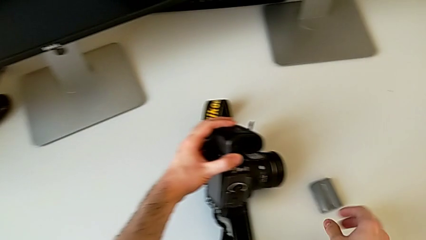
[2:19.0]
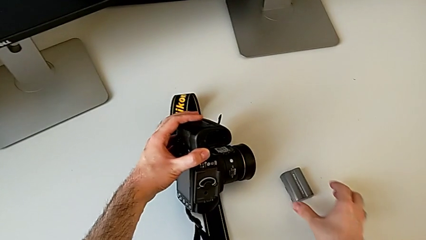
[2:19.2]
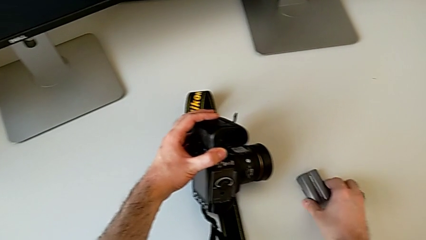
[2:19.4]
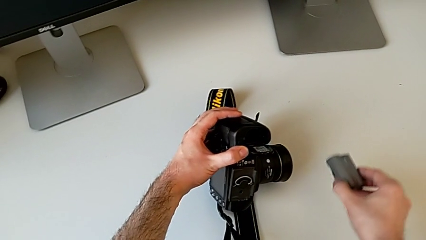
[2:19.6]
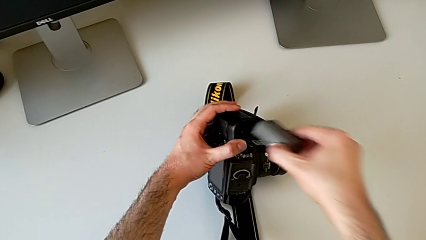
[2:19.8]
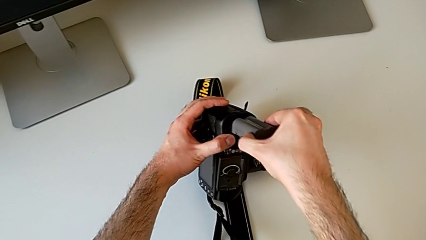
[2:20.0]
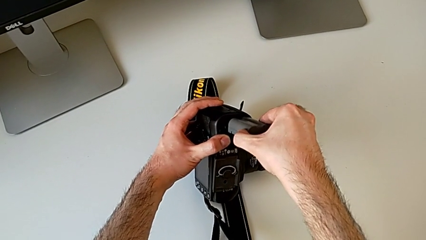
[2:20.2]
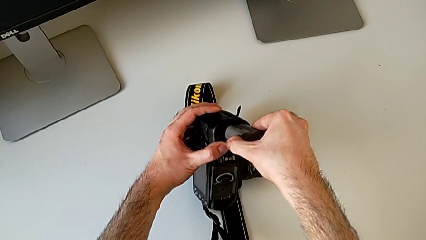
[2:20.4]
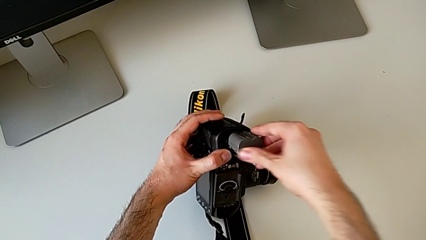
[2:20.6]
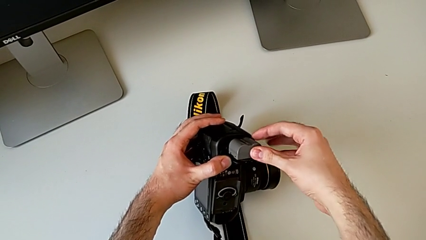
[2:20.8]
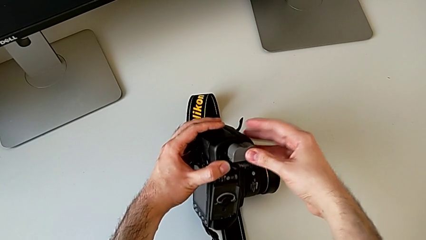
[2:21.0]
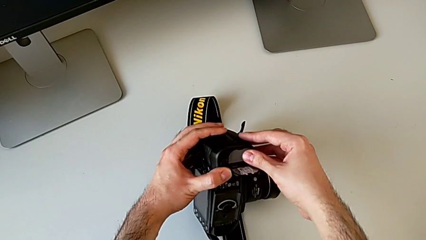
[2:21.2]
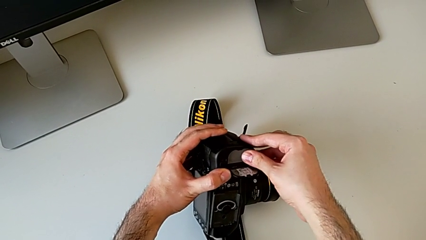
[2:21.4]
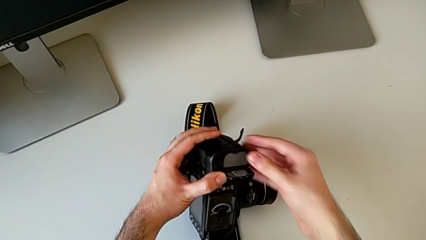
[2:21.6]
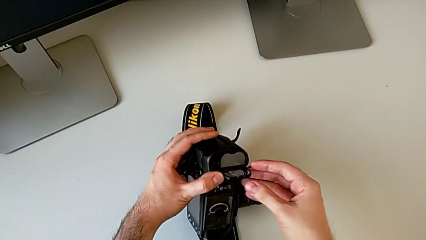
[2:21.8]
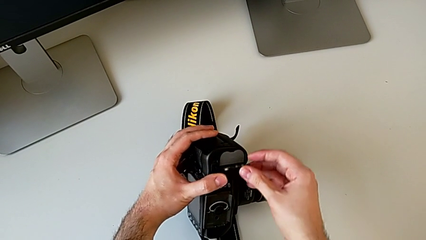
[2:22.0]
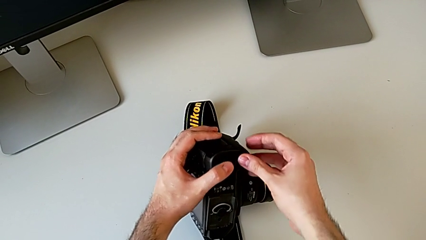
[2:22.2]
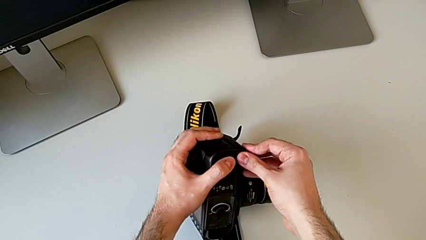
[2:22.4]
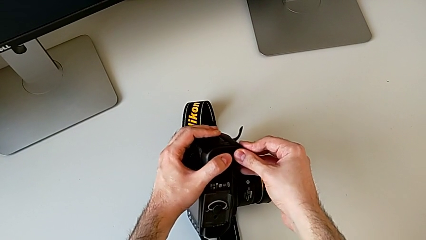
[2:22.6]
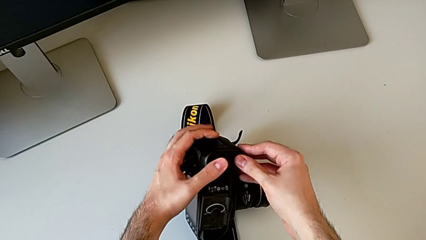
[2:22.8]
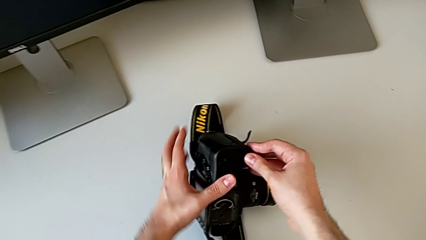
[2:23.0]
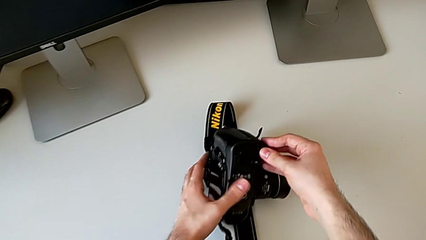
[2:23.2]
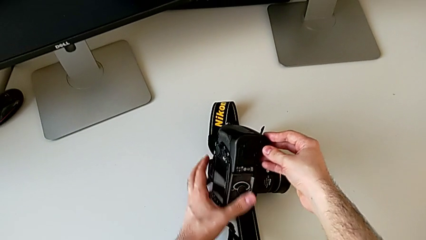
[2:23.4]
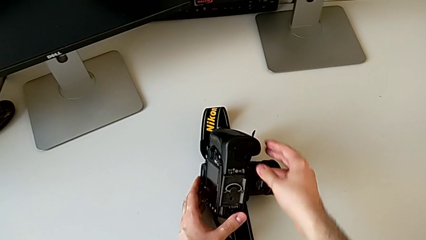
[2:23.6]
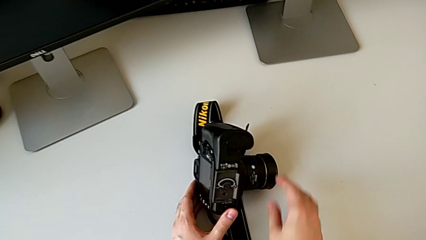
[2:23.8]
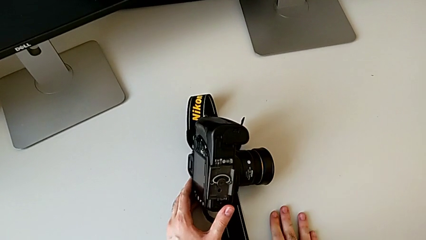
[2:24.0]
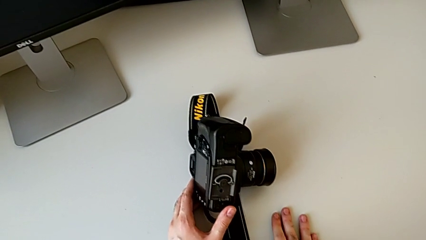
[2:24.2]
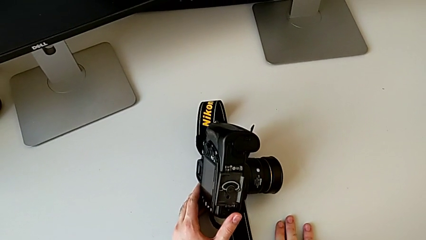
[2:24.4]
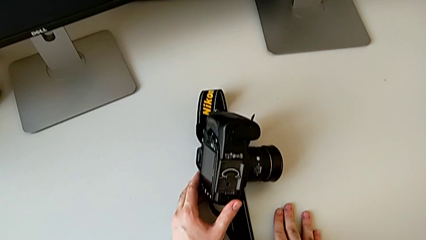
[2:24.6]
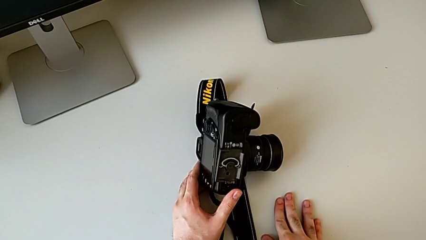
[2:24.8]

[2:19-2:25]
The camera wearer inserts the battery once more. They grab the battery, insert it and close the battery door.

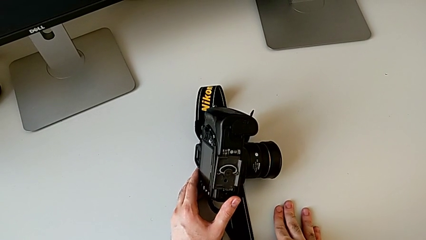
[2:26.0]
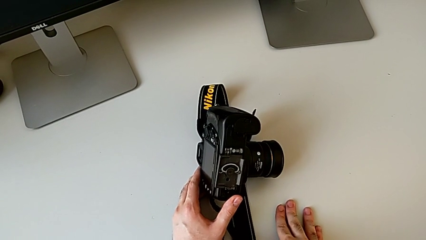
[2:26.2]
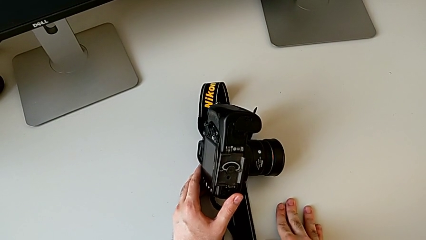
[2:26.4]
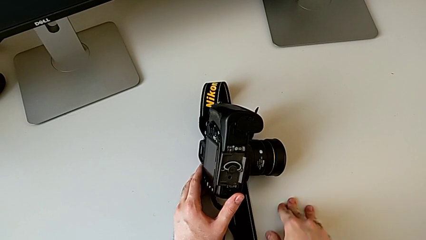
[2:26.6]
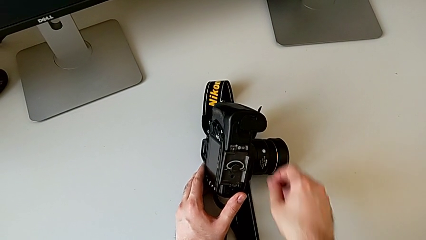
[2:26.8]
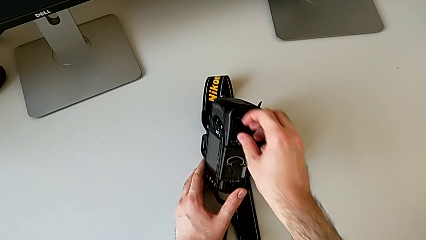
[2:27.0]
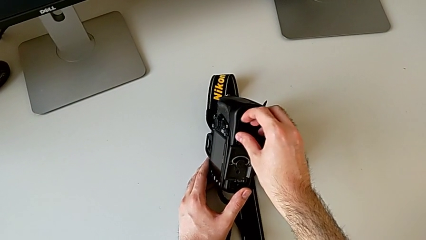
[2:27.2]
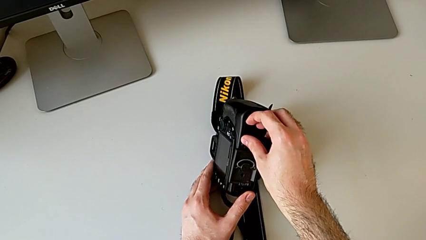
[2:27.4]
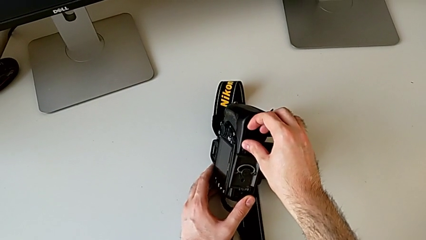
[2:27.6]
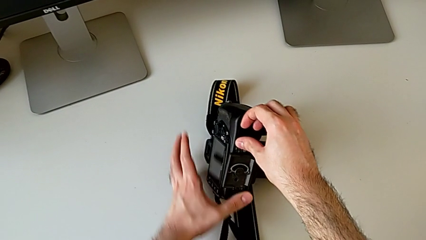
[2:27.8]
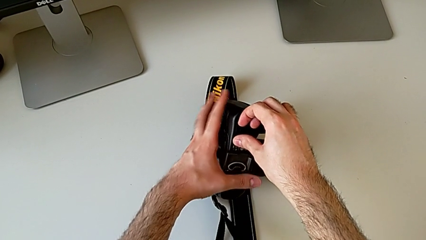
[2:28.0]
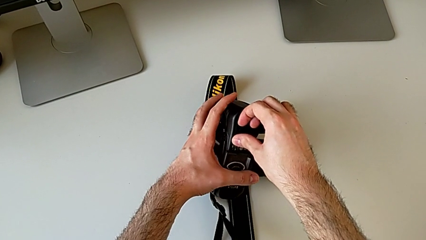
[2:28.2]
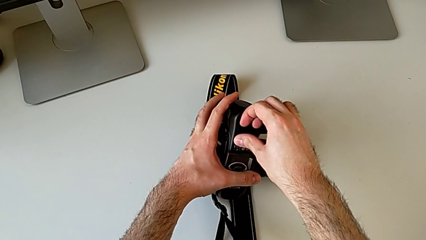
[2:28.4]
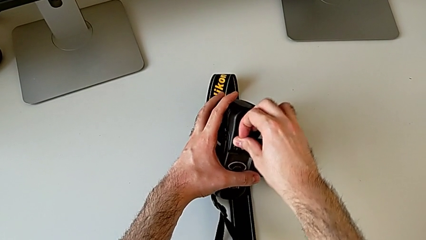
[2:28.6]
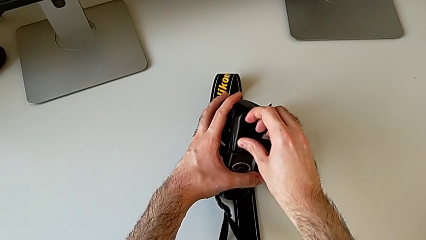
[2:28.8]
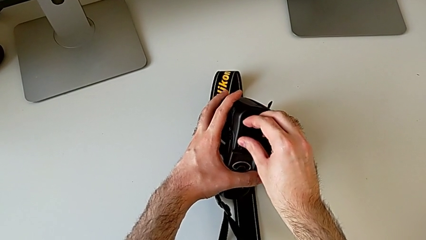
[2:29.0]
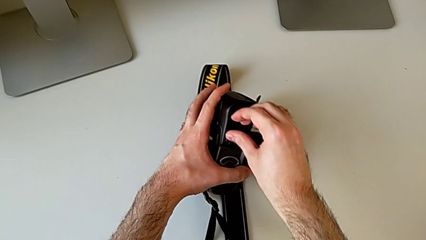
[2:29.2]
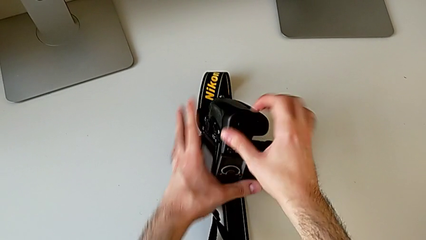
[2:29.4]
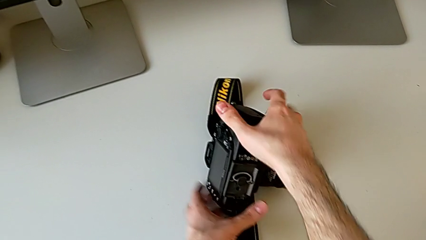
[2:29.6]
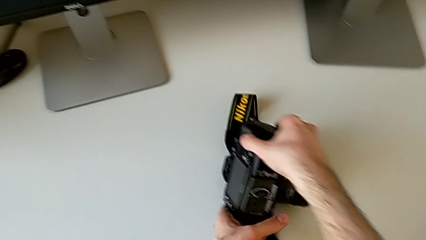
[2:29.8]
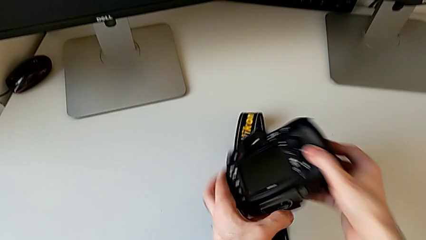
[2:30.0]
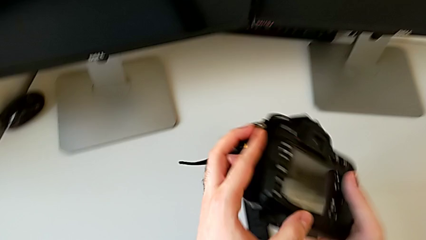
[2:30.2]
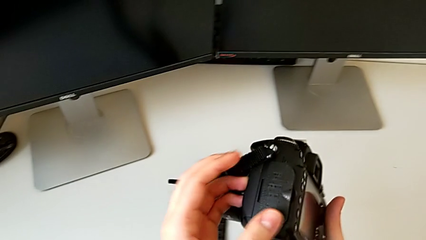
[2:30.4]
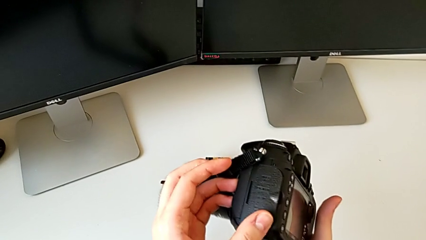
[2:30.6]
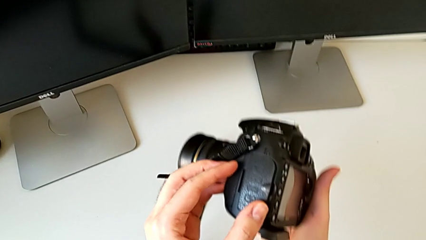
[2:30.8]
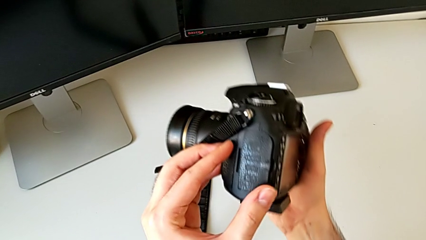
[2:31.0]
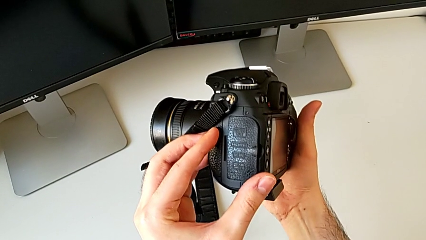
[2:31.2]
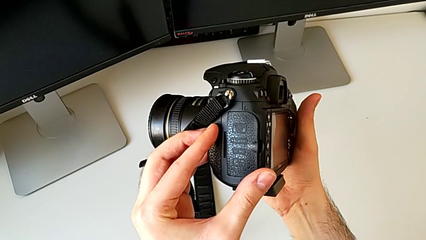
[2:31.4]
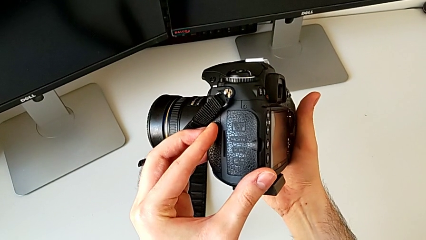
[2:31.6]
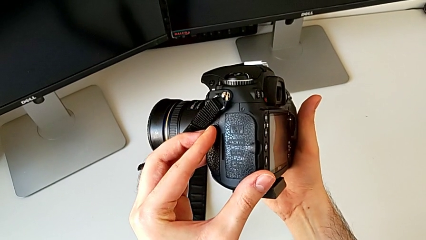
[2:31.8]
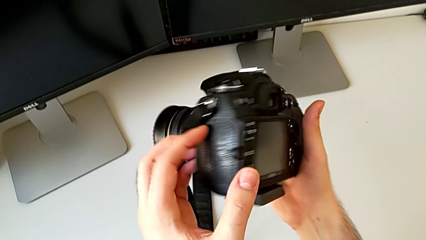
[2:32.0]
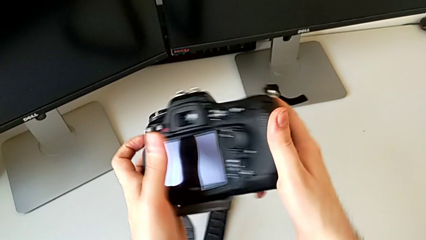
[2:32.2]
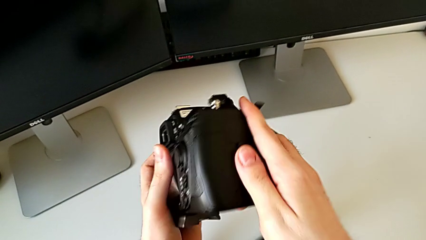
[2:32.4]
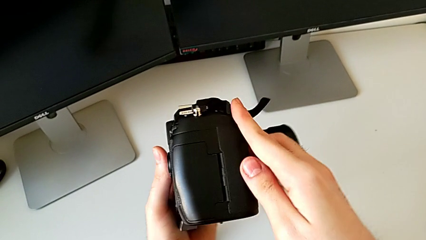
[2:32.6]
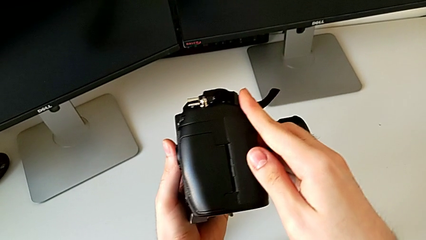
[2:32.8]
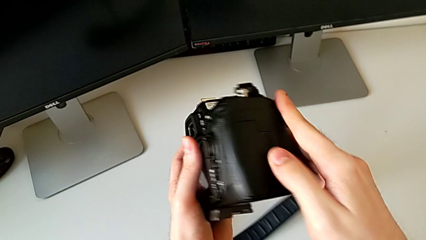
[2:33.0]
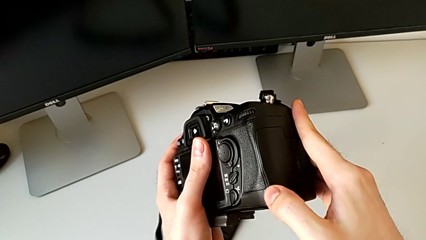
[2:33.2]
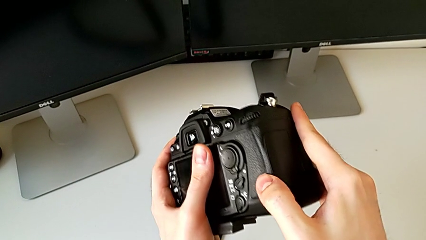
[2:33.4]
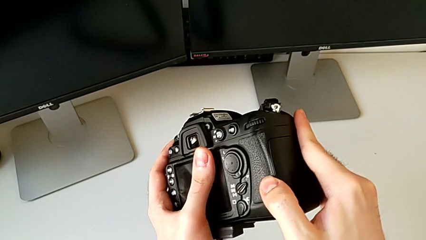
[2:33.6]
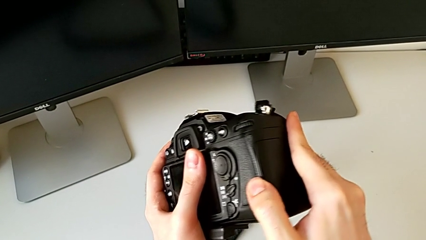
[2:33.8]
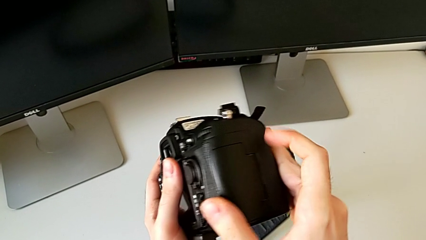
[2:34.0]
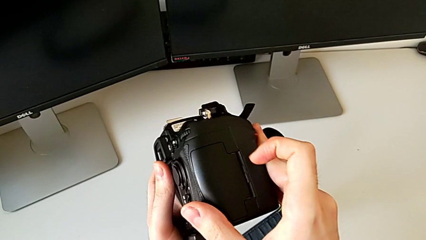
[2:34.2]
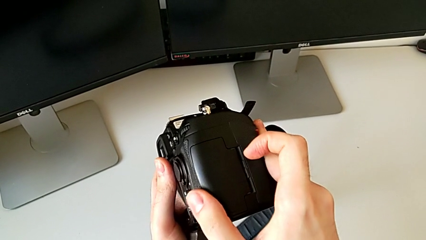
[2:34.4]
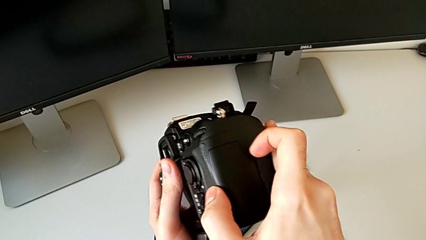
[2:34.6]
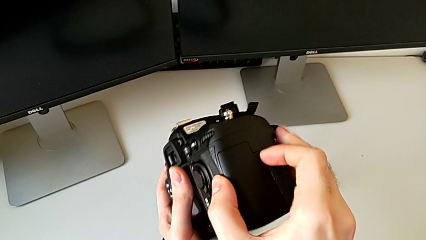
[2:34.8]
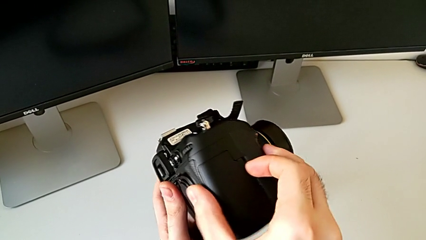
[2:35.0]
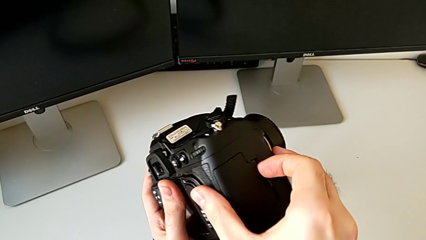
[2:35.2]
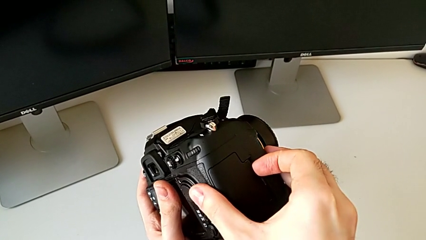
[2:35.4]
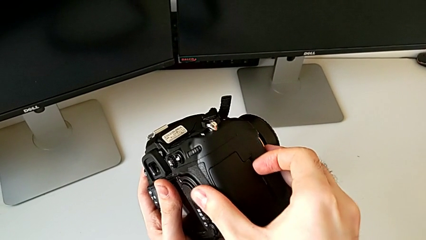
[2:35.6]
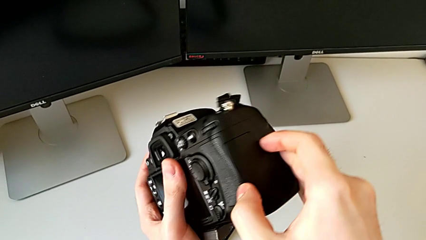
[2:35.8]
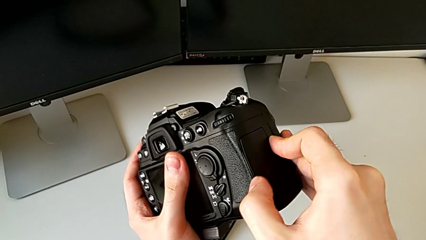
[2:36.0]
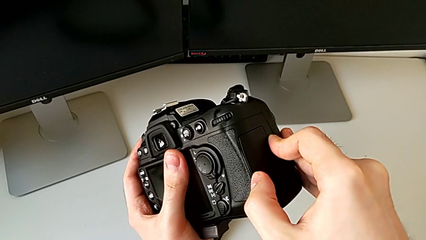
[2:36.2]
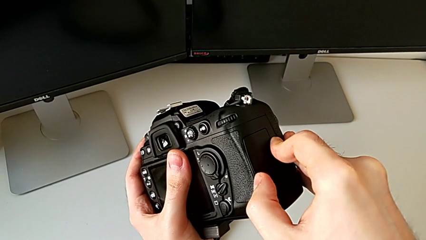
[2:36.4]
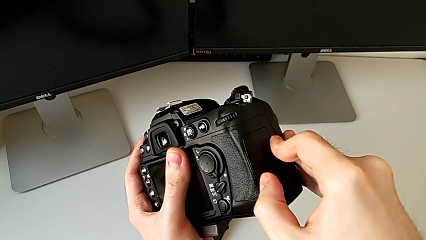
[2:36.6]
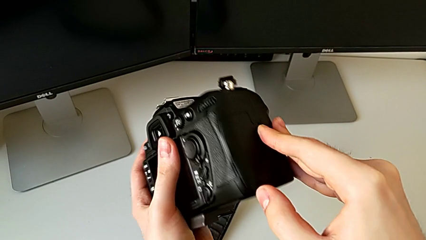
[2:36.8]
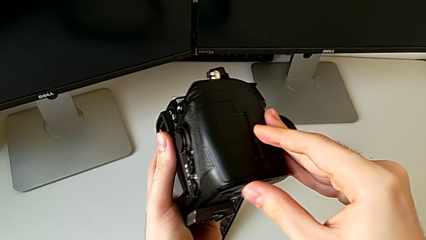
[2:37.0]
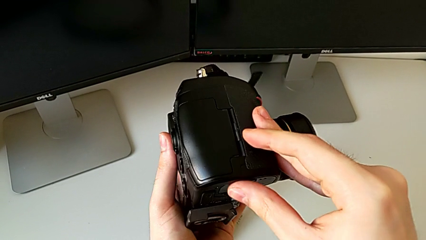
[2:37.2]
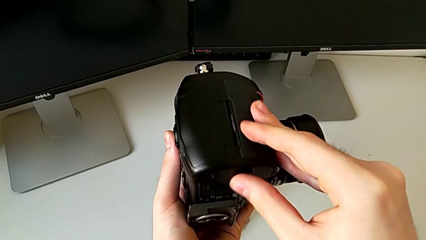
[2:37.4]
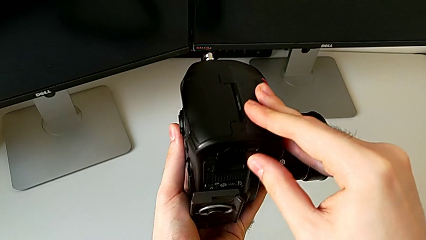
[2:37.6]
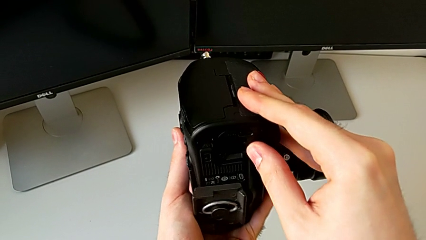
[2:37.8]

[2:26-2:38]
The camera wearer is changing the SD card. They grab the battery door, flip the DSLR, rotate it, grab the SD slot and begin to inspect the DSLR.
